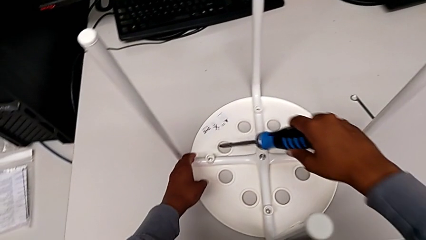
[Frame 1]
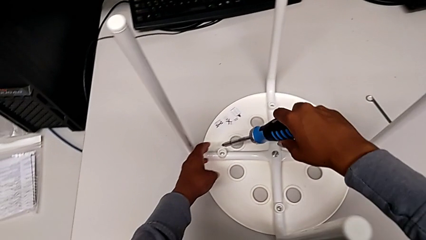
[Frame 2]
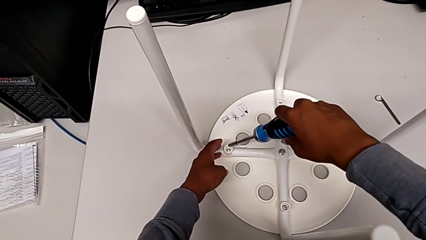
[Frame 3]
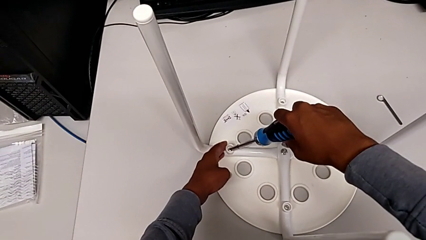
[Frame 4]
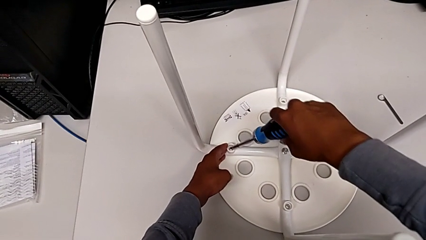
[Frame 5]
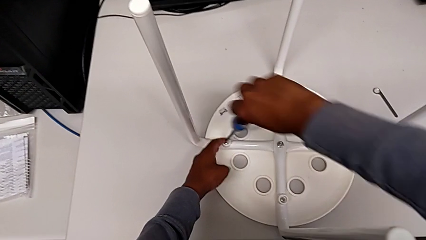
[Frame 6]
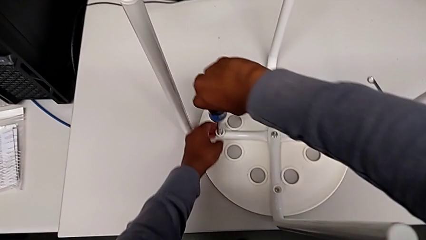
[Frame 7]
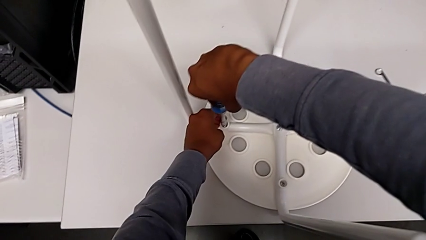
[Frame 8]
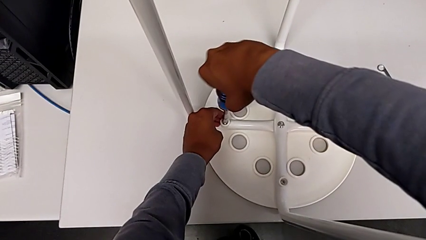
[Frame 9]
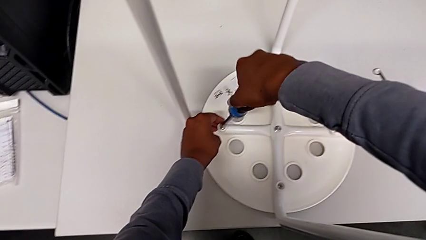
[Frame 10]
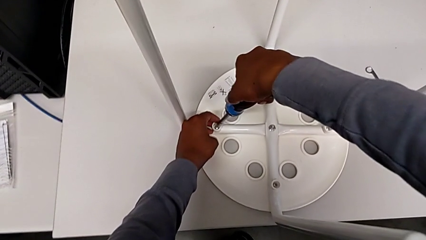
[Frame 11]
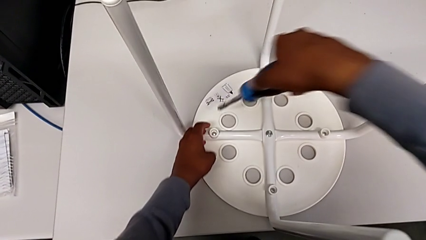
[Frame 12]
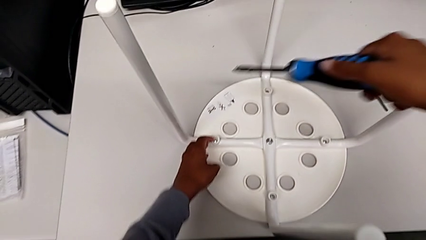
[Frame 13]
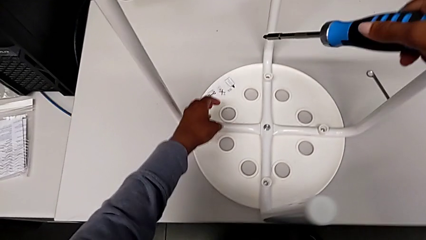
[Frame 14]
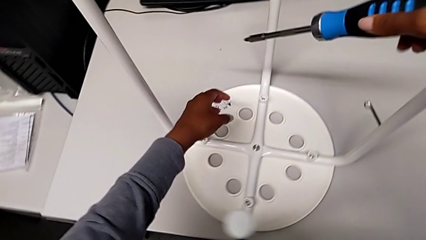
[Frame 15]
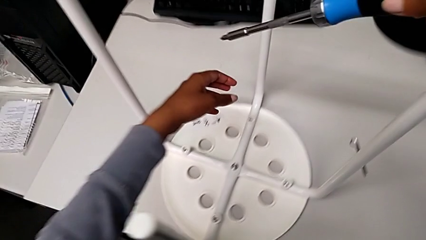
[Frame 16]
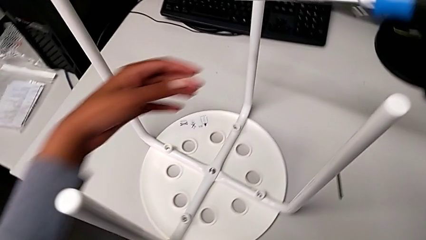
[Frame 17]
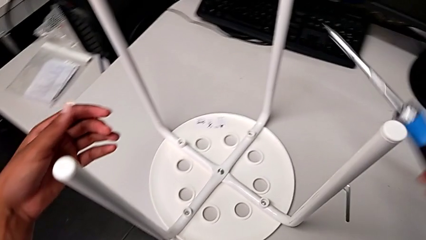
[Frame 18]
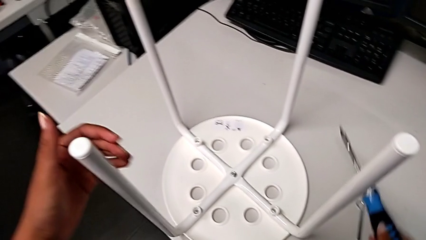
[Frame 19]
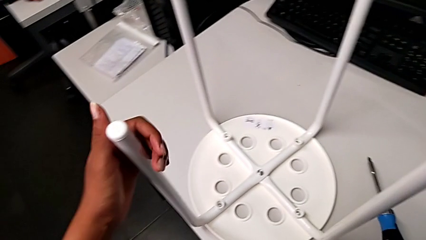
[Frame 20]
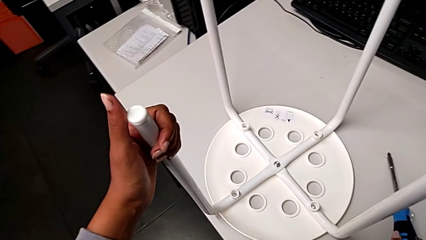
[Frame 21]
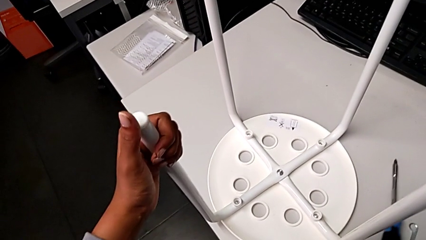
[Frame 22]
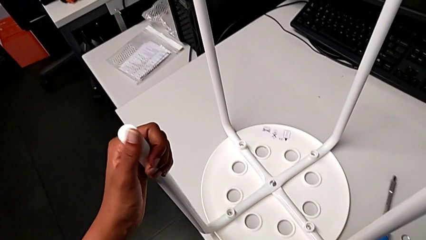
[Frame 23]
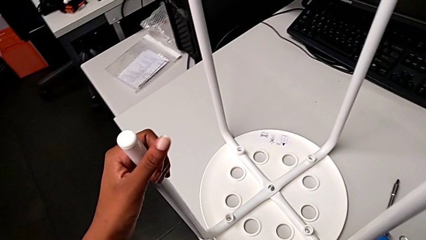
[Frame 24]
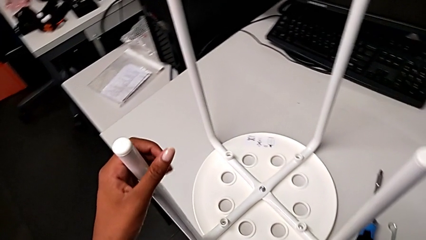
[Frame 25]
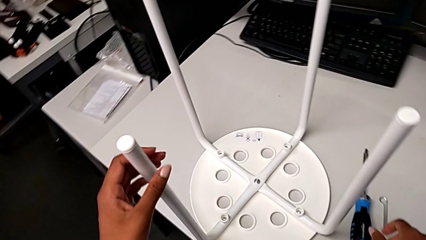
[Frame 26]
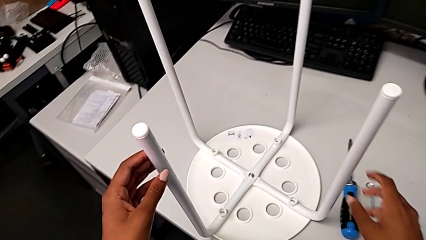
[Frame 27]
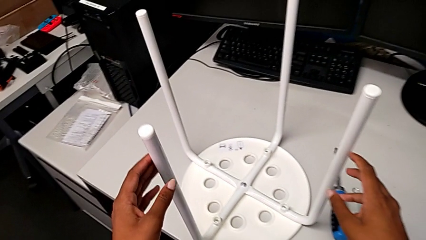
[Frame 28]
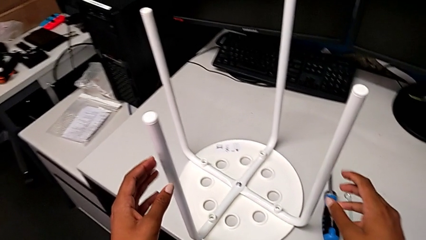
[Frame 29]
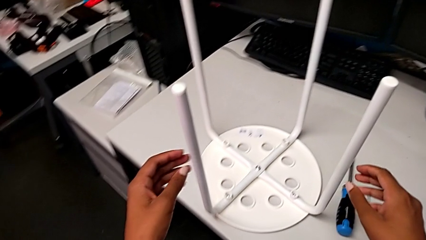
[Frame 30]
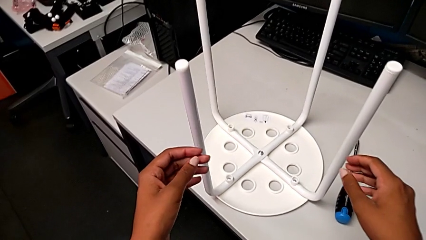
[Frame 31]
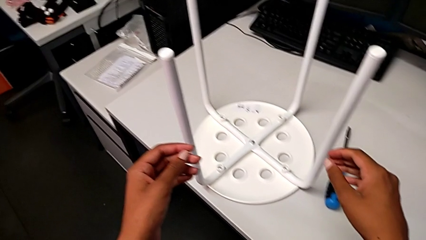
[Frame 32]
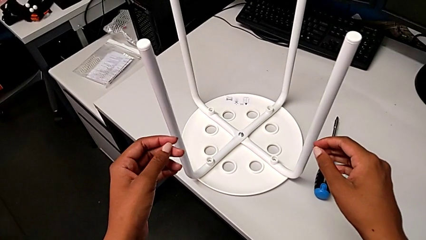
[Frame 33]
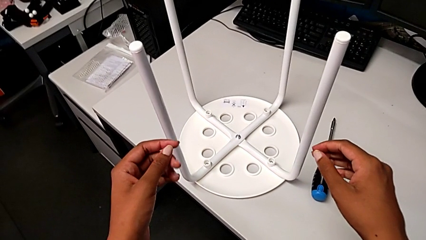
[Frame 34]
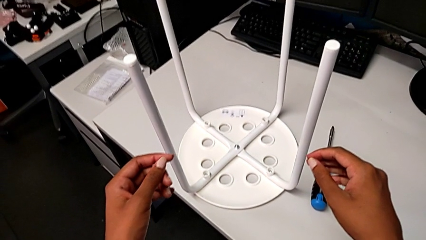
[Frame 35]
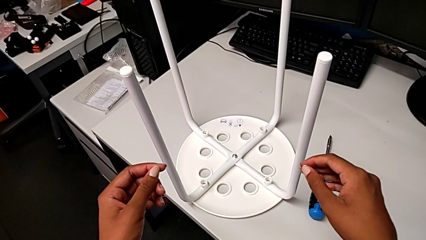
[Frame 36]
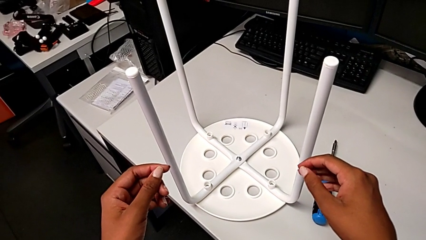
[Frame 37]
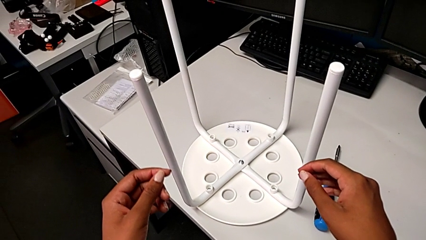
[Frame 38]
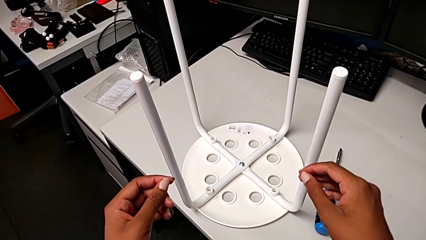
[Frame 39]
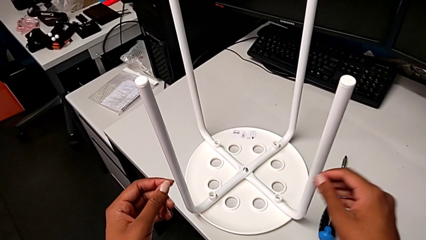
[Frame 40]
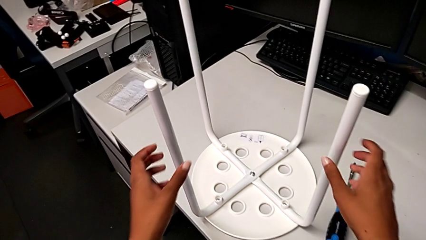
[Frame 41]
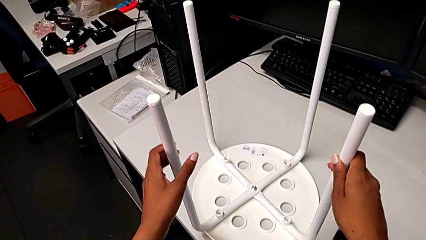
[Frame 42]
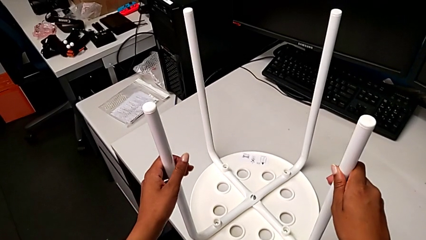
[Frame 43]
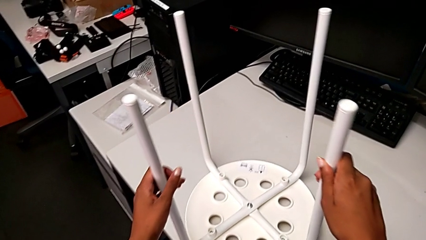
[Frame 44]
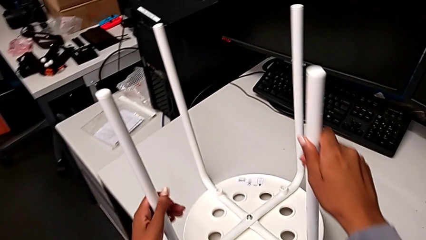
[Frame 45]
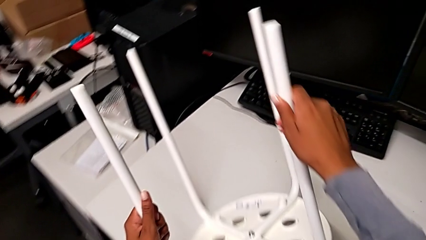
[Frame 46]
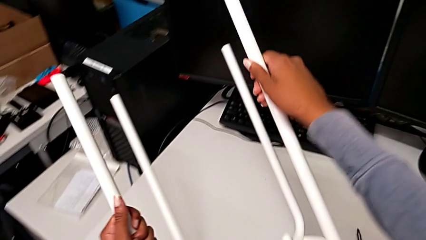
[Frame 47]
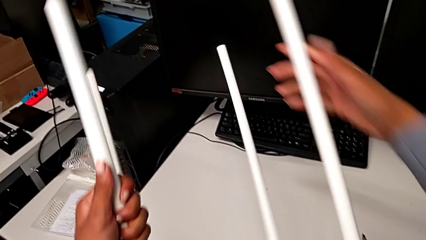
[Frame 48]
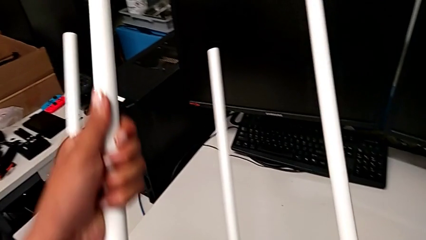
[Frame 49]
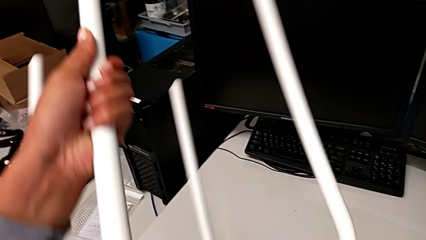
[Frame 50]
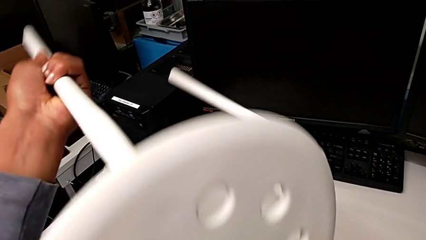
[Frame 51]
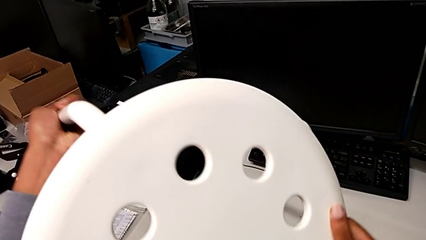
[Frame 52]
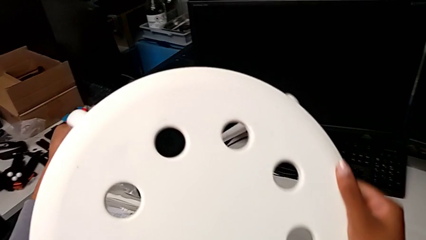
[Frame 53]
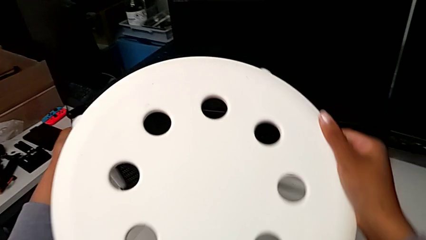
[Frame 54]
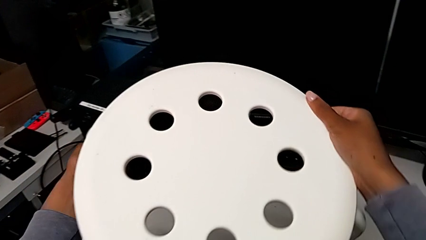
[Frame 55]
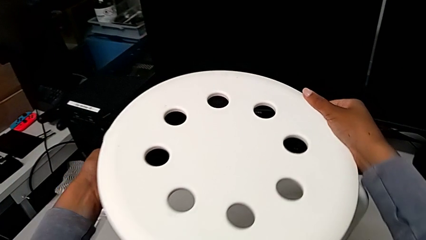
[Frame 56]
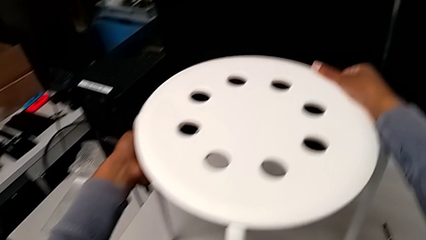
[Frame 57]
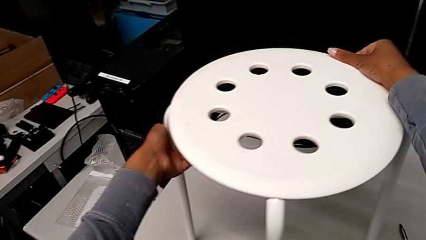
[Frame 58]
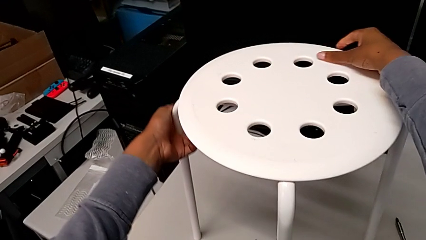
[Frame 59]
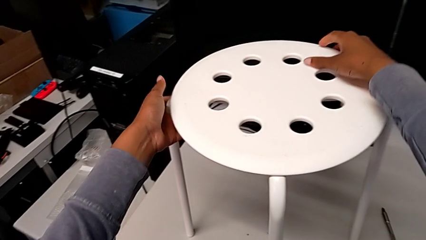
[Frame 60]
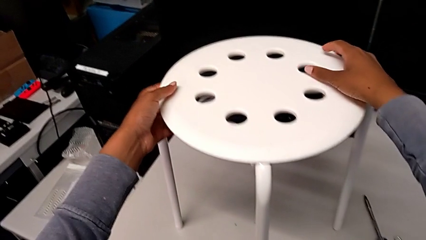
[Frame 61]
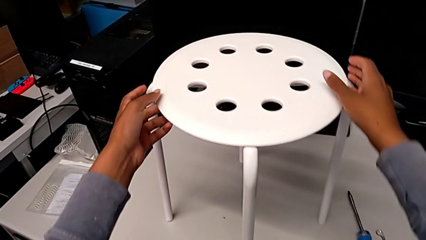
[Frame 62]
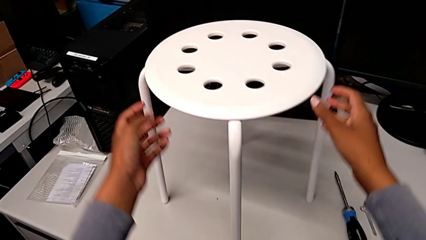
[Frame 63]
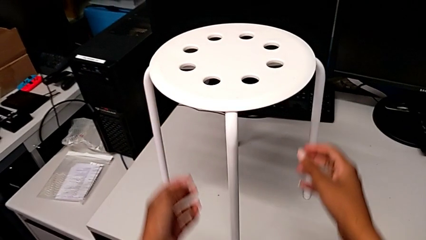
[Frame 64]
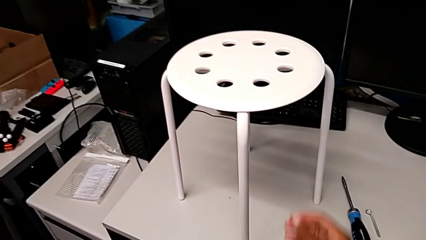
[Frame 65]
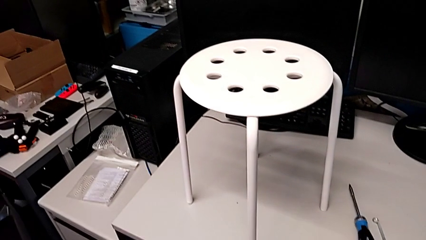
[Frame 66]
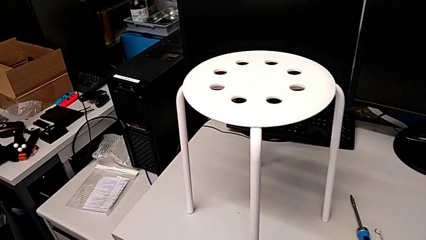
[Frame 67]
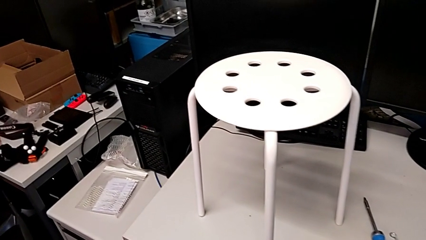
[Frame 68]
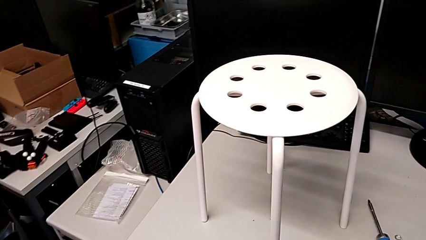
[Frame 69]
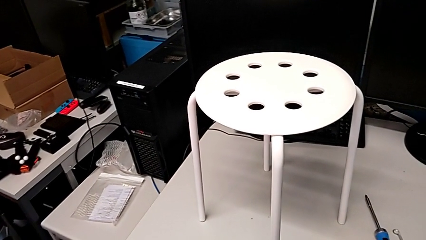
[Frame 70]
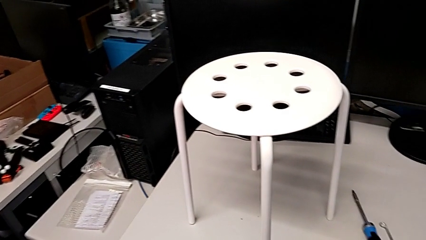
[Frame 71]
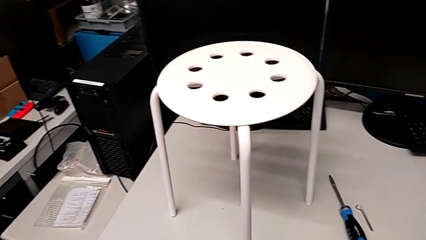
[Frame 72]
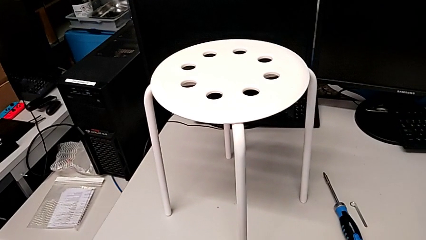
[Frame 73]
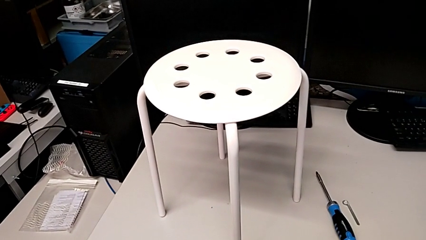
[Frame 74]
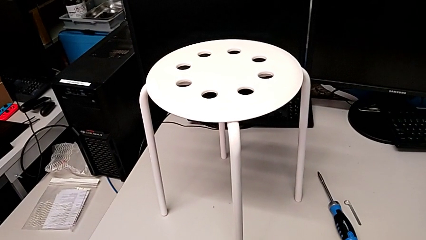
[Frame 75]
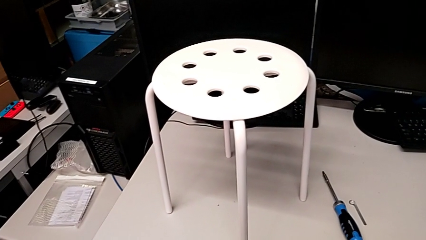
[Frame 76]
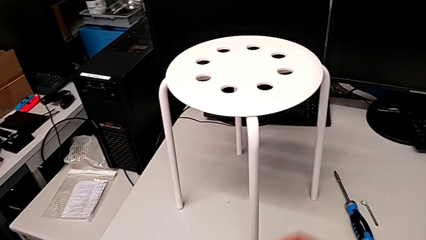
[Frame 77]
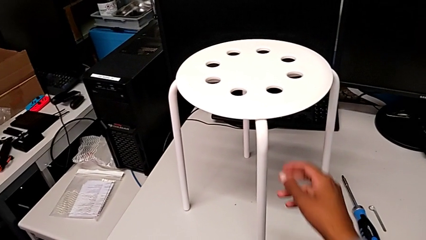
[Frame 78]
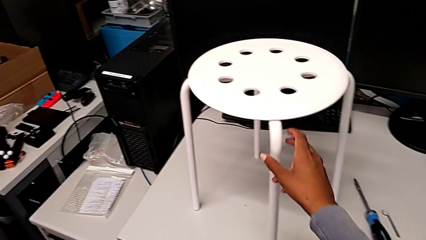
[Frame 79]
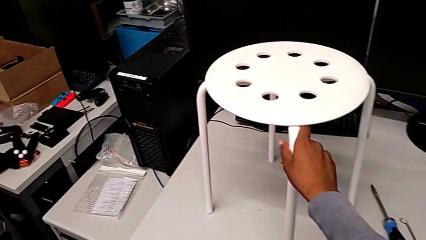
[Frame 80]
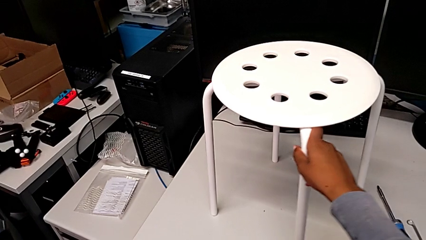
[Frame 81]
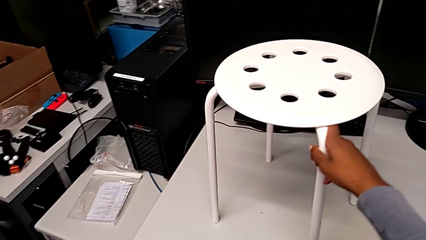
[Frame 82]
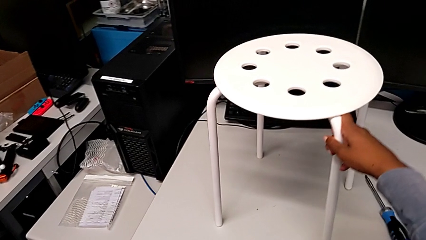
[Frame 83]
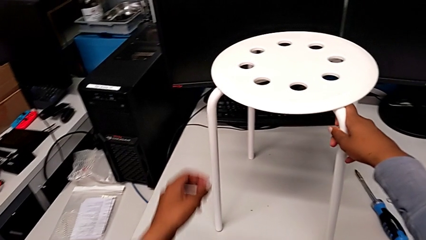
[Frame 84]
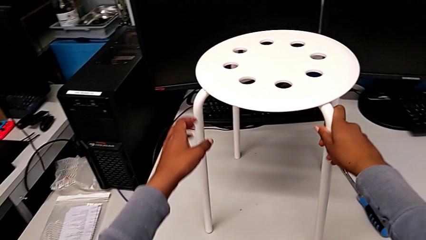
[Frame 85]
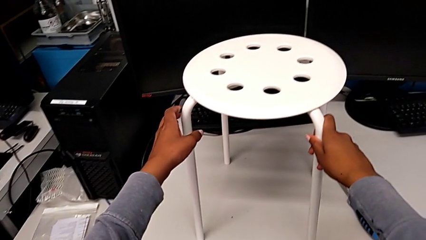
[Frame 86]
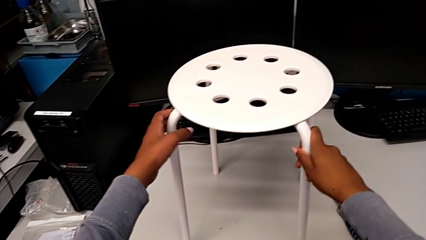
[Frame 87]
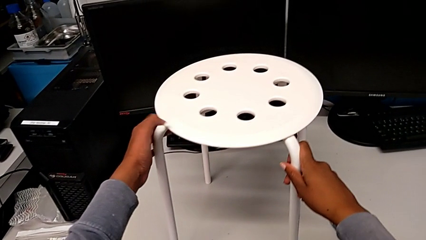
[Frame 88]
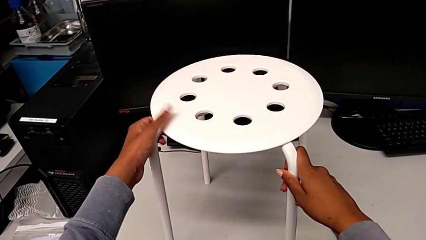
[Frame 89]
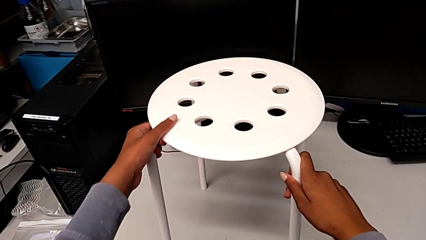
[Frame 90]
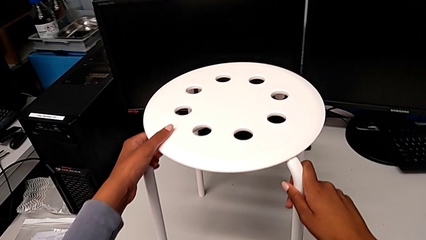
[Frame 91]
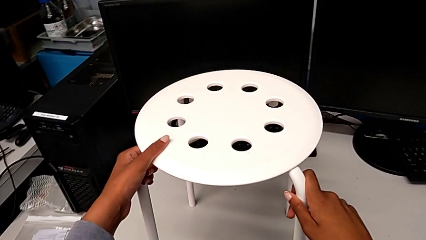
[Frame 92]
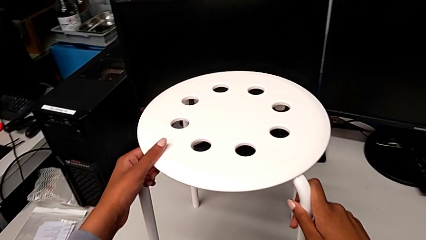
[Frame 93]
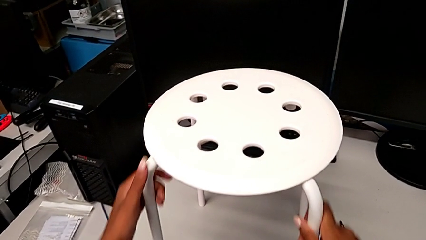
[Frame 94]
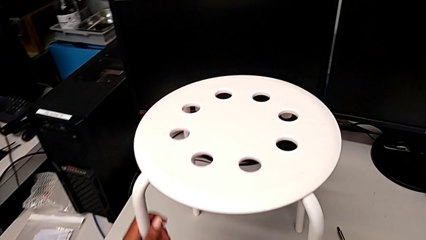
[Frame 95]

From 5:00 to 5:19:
The camera wearer is assembling the seat and its legs. They insert the screwdriver, withdraw it, wrongly inspect the leg, rotate the stool, place it and wrongly rotate it.
